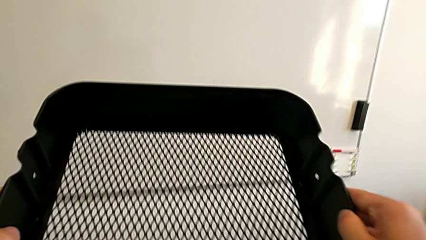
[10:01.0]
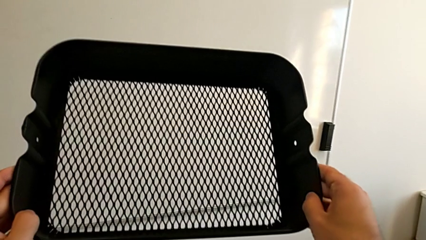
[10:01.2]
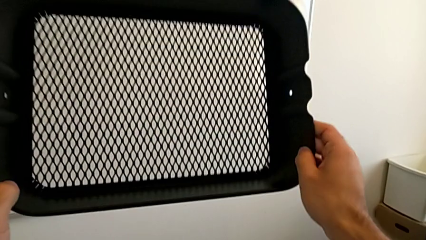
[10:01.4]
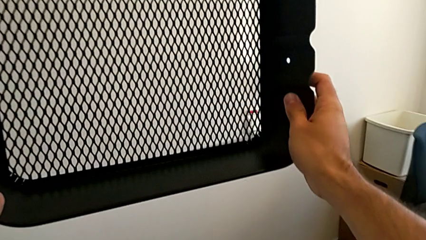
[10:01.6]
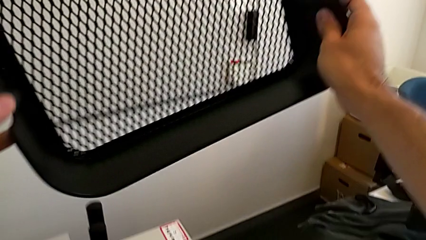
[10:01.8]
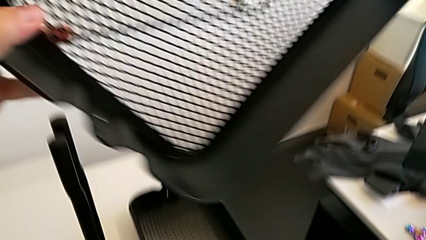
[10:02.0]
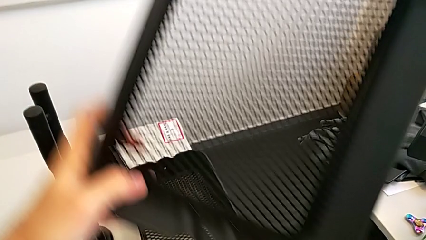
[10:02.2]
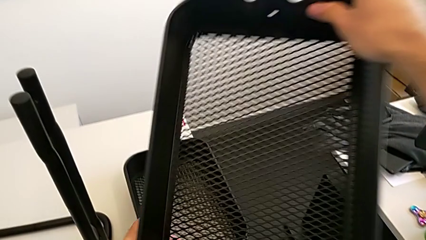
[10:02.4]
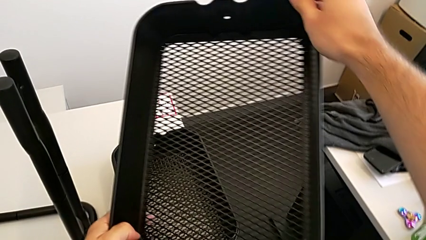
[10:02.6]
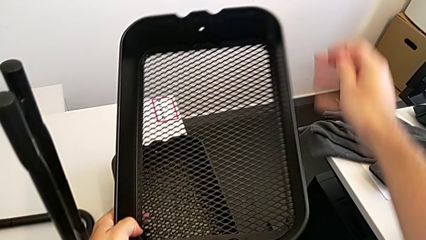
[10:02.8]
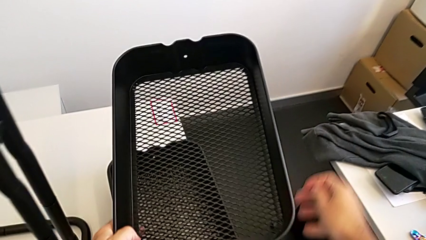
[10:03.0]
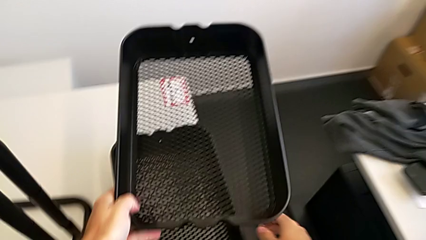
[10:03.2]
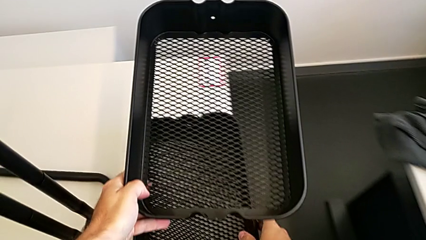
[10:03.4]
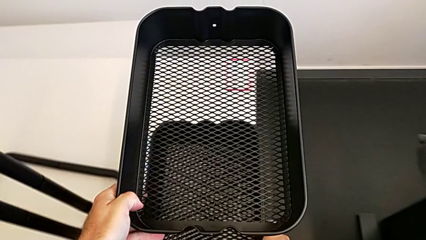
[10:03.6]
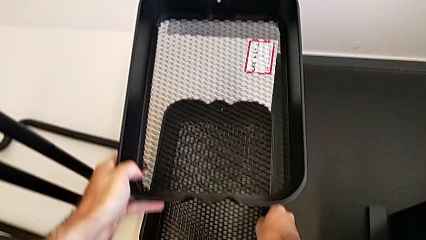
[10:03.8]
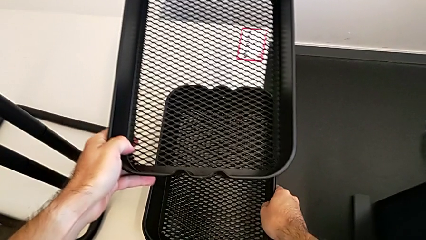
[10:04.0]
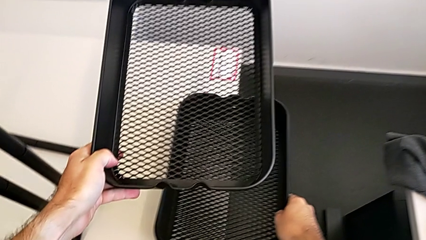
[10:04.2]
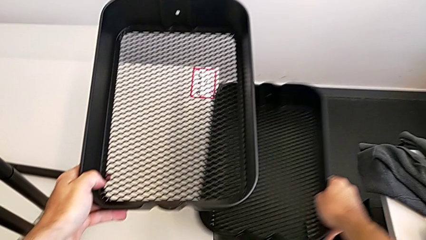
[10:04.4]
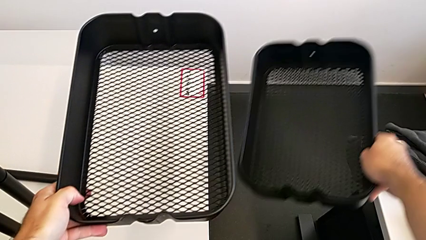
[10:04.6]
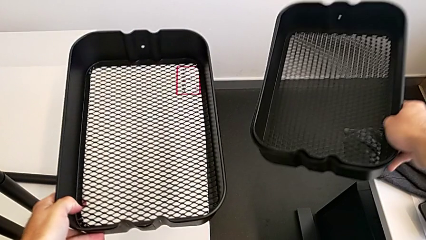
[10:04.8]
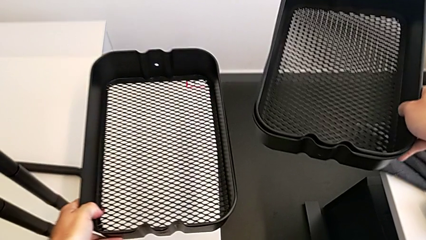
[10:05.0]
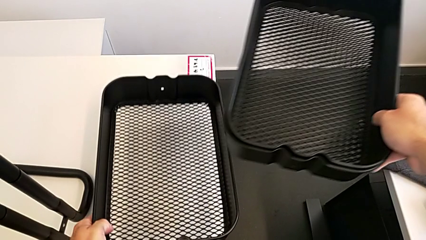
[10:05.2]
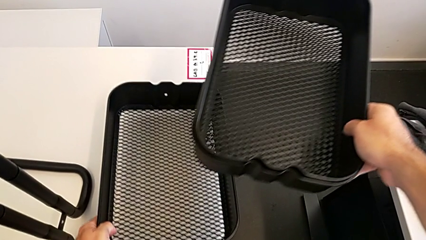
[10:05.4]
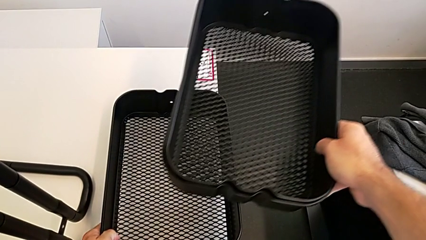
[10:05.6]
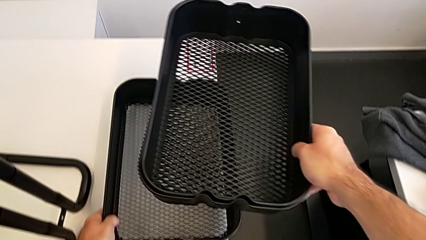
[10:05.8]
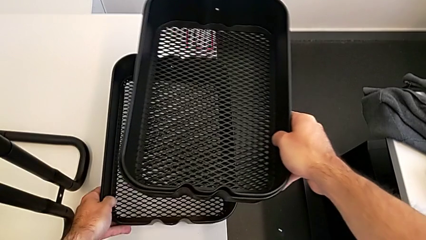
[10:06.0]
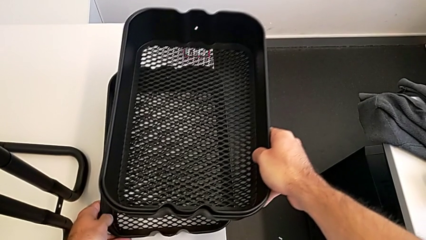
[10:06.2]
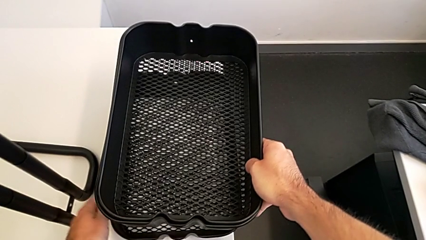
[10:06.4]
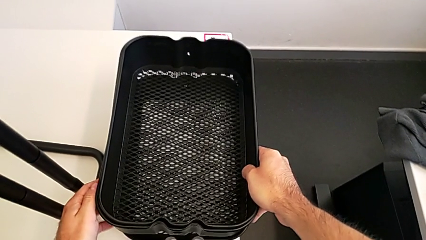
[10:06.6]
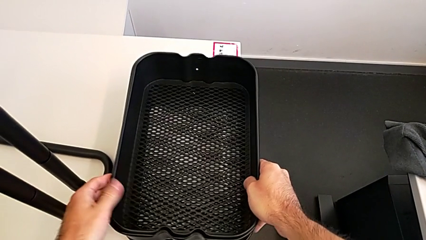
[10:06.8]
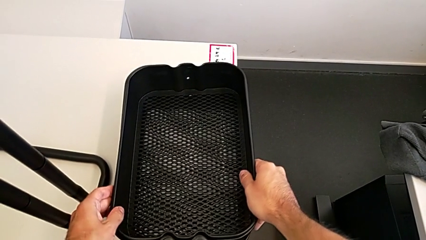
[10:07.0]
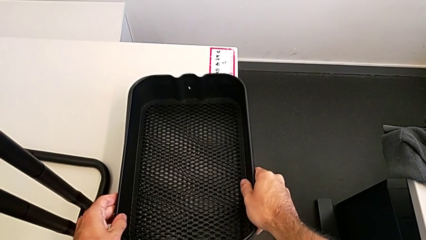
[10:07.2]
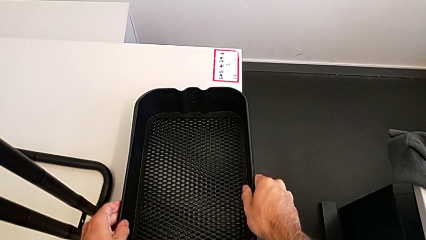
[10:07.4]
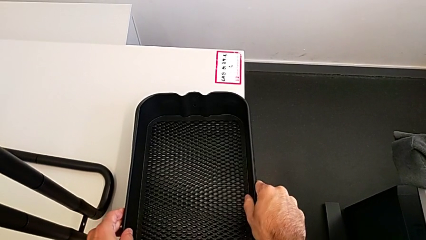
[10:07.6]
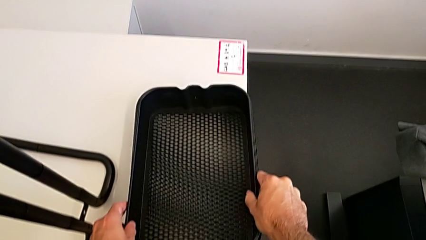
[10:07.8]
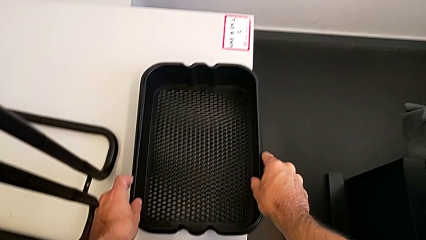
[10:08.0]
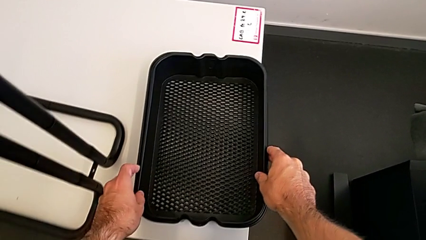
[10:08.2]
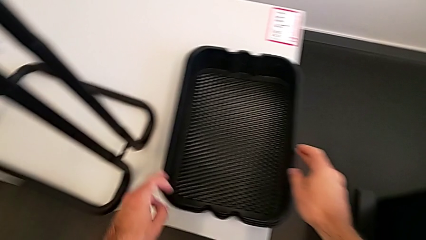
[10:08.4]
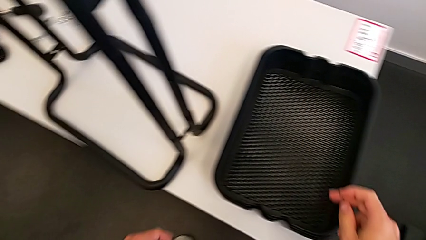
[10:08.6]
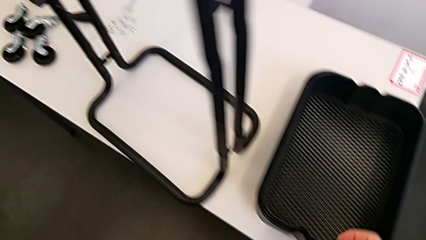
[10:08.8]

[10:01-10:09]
The camera wearer is removing the grid tray at the bottom. They lift the bottom grid tray and align the grid tray.

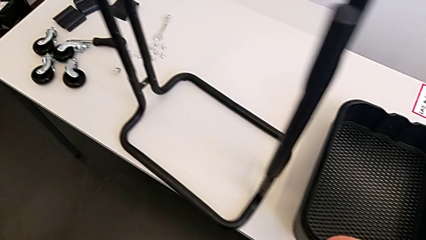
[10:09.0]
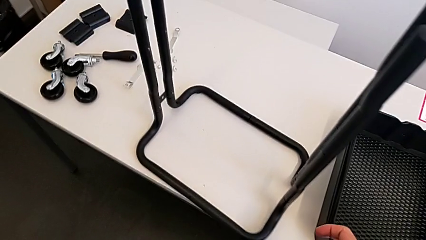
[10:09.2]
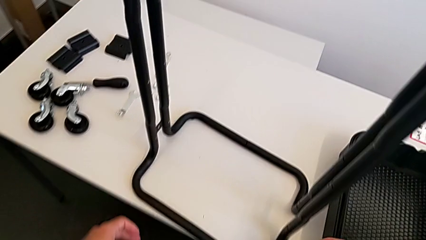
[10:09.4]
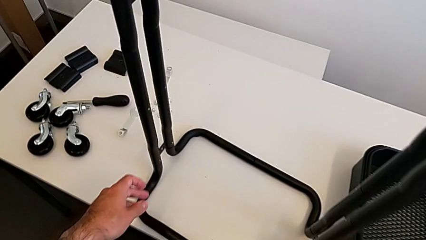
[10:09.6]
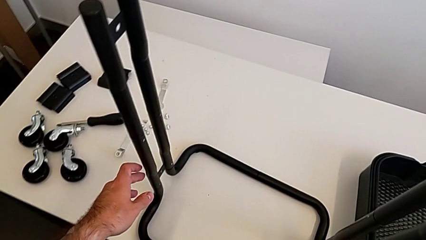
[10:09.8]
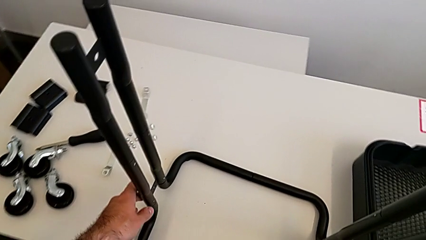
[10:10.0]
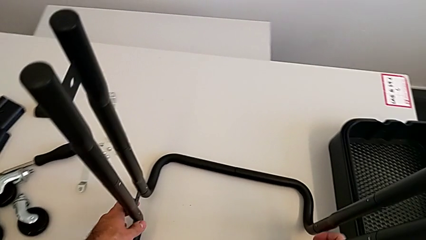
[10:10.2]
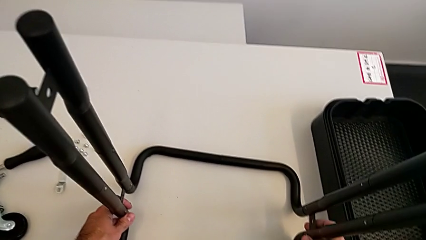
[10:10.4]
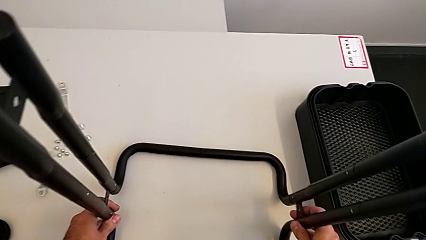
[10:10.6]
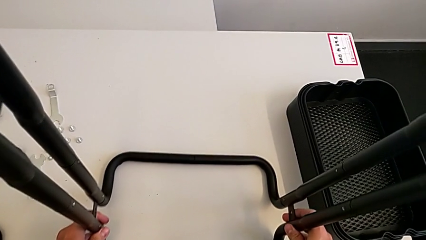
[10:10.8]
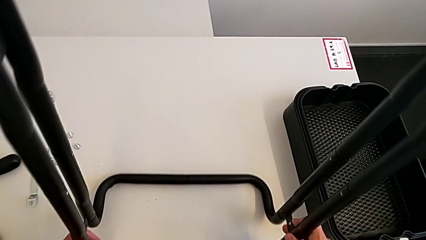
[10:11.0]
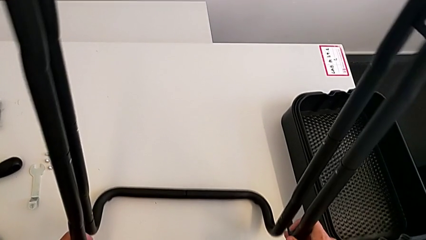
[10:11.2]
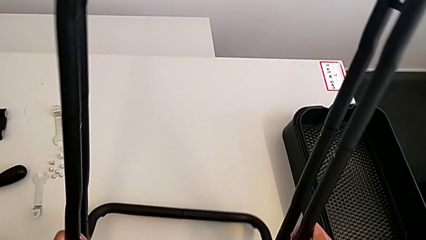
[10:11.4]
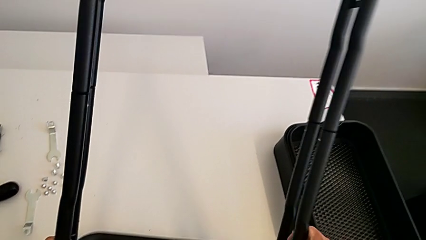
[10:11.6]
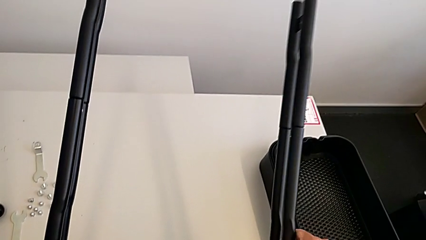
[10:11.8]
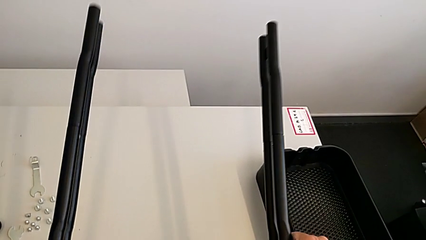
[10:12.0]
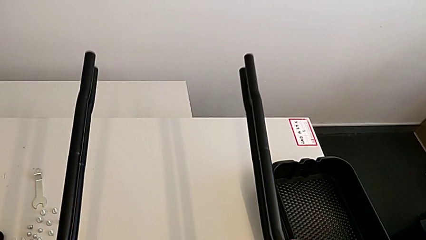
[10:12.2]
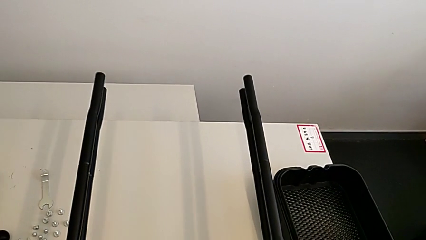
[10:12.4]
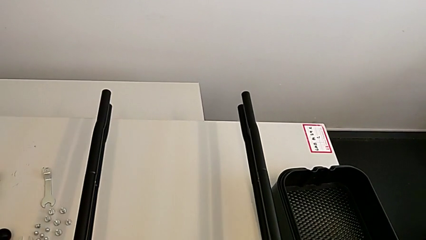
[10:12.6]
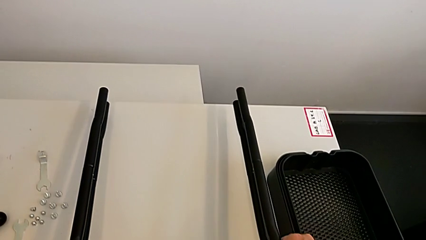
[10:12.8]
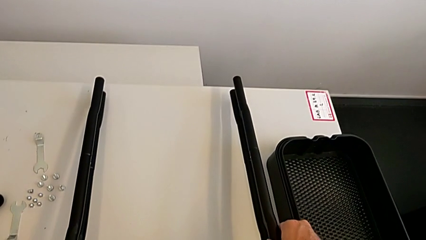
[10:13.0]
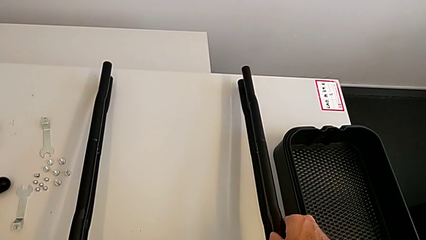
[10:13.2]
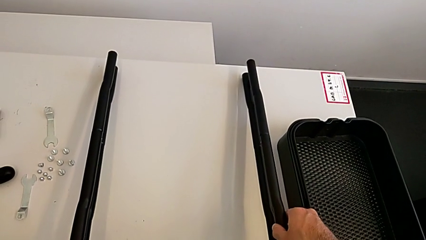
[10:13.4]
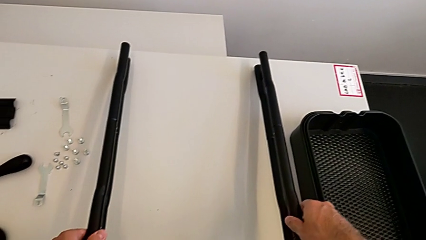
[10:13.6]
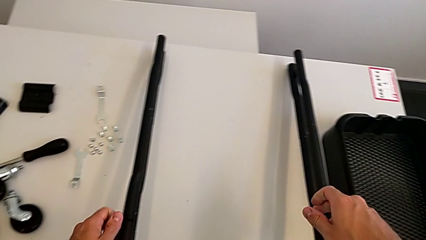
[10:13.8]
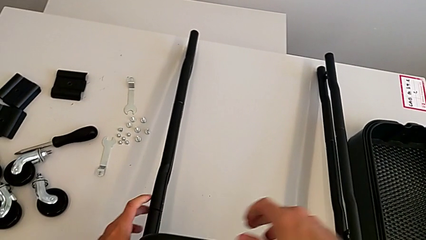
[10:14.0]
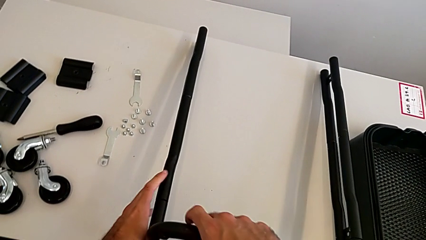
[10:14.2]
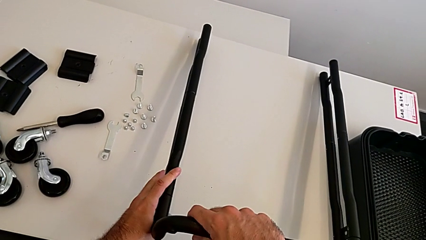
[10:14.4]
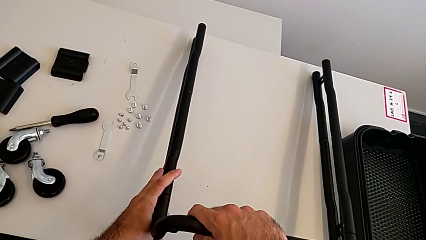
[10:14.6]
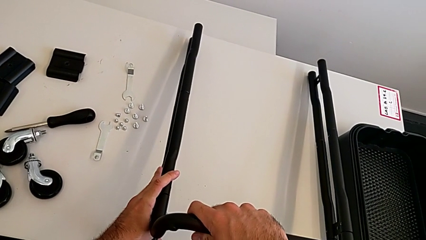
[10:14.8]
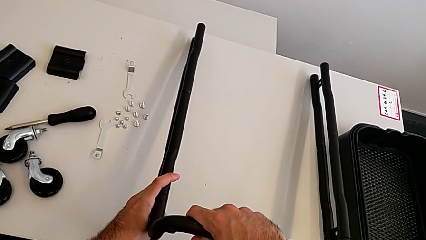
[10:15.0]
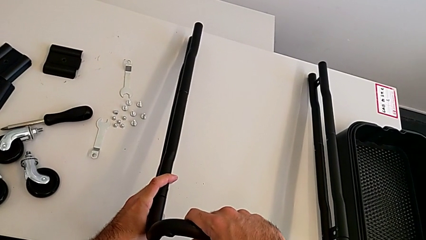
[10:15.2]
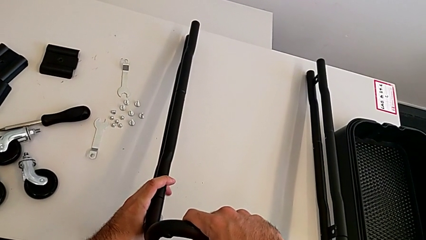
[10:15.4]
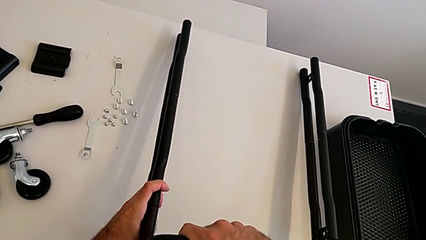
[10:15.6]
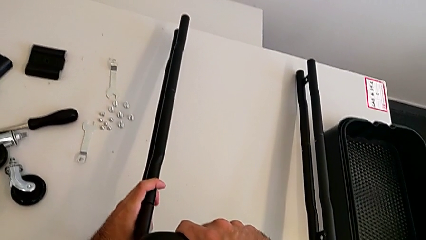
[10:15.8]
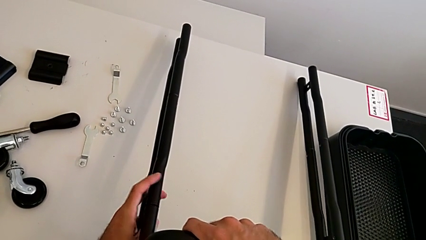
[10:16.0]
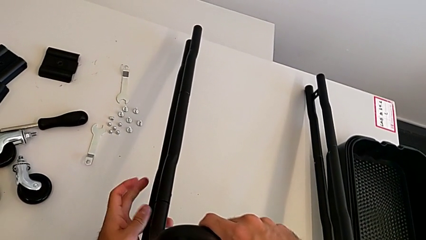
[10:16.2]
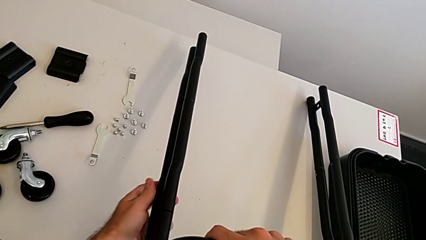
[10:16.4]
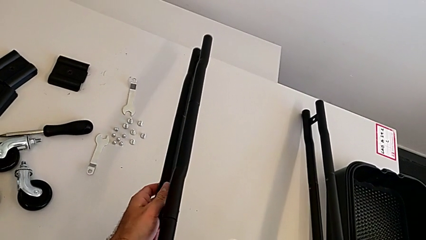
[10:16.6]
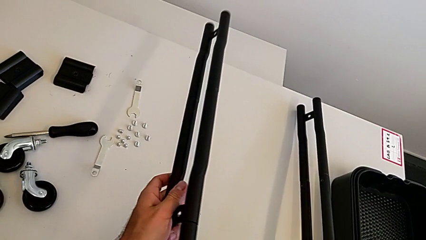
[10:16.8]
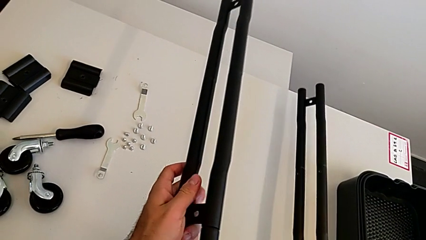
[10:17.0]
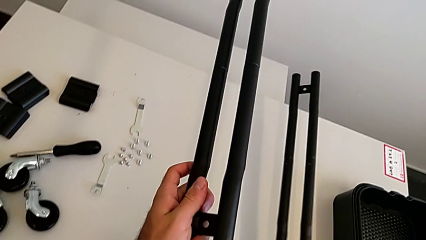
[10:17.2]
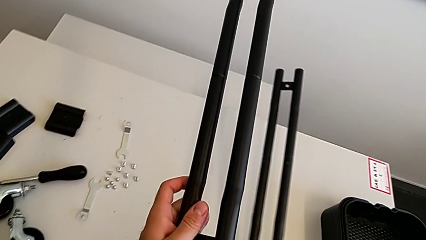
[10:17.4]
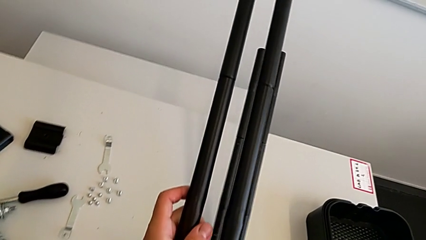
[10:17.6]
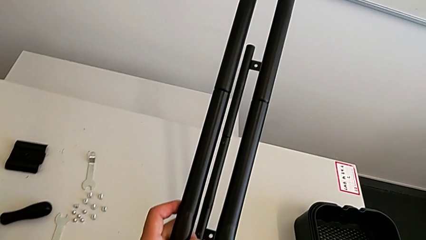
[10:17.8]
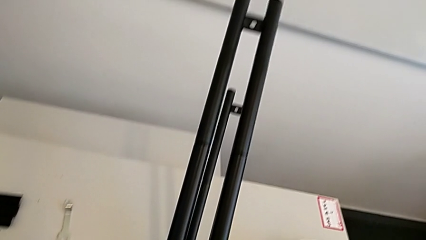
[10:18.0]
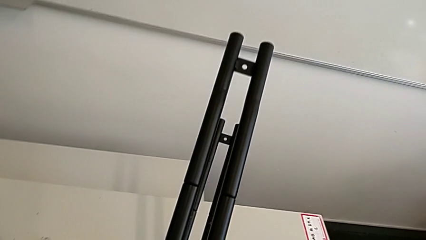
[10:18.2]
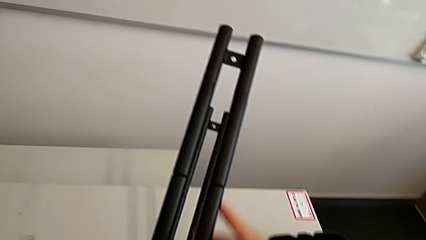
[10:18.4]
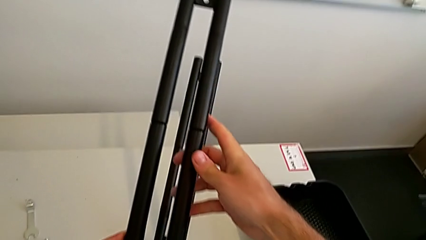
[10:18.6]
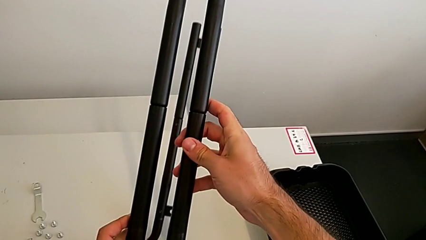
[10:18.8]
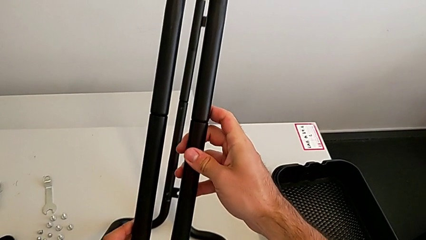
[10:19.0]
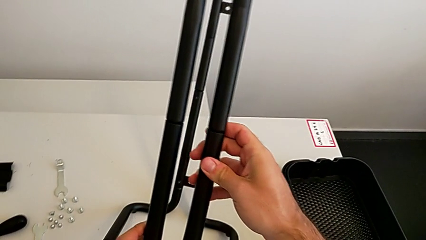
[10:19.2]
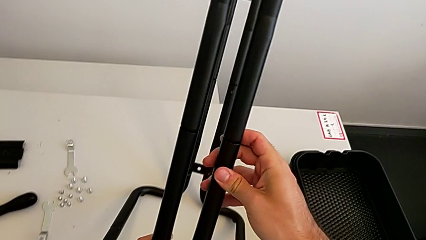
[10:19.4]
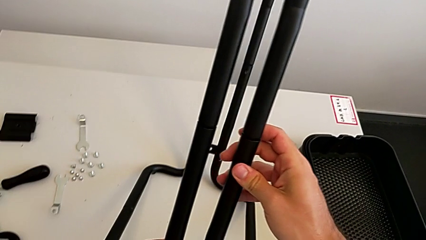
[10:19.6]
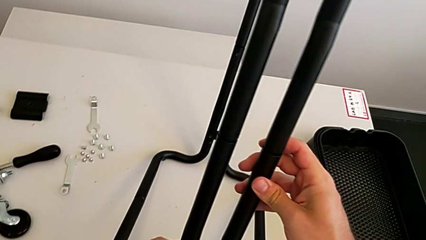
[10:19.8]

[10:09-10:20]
The camera wearer is disassembling the half frames. They grab the leg, rotate it and inspect it.
